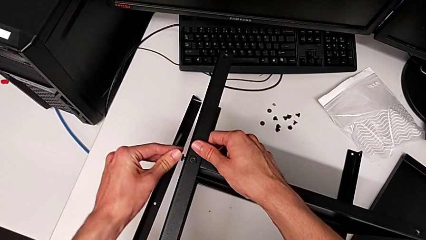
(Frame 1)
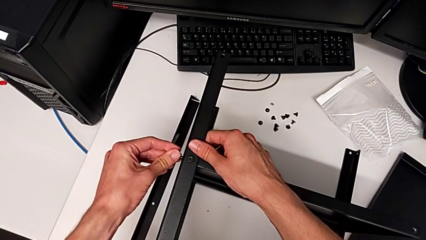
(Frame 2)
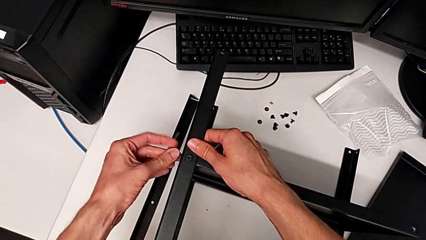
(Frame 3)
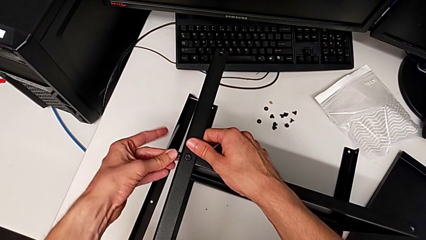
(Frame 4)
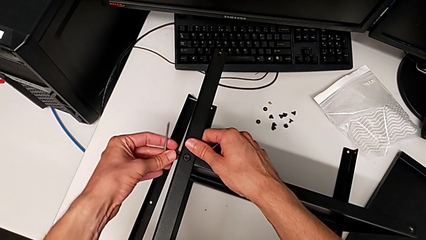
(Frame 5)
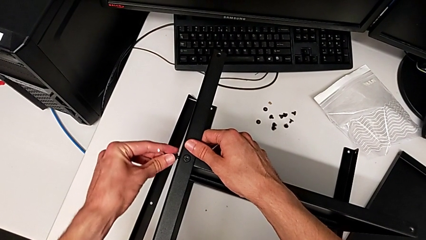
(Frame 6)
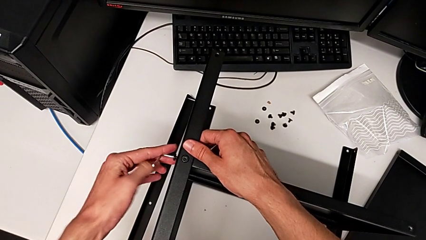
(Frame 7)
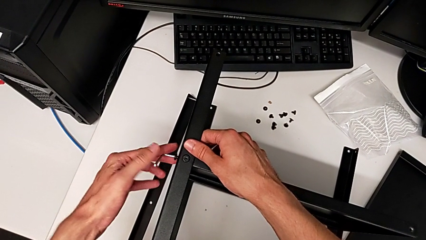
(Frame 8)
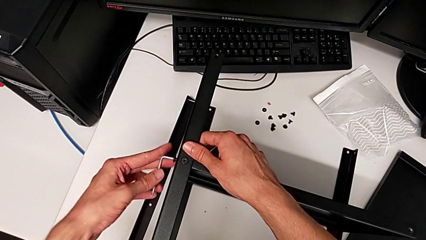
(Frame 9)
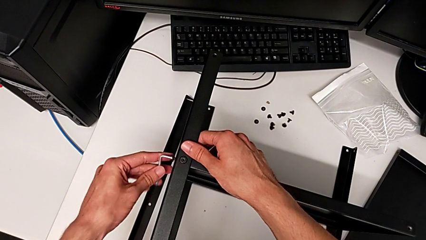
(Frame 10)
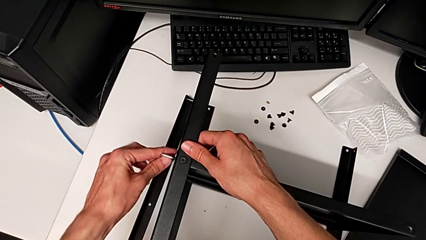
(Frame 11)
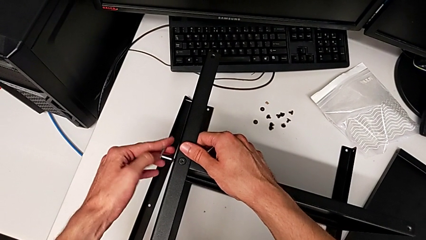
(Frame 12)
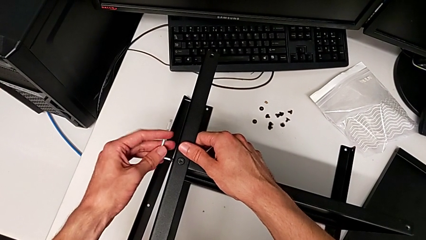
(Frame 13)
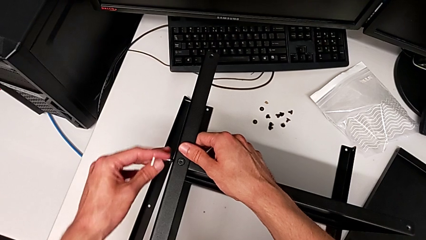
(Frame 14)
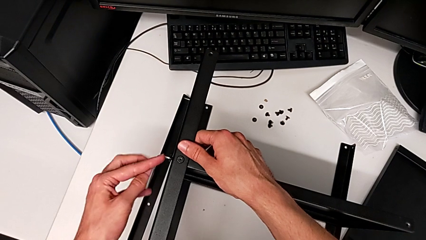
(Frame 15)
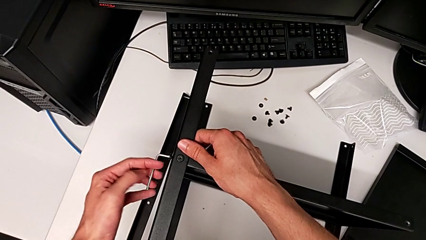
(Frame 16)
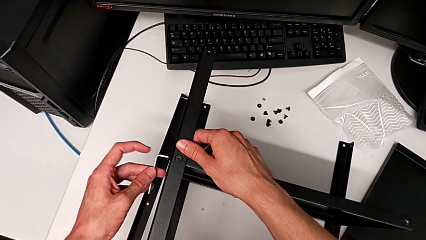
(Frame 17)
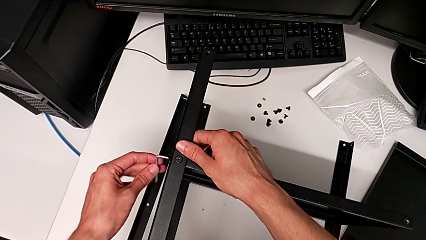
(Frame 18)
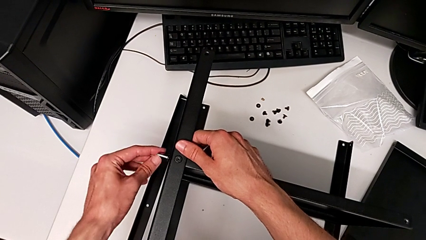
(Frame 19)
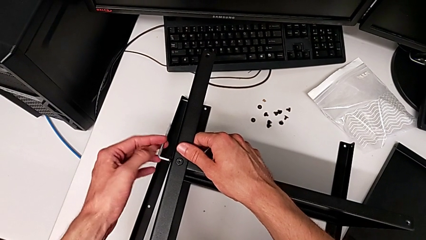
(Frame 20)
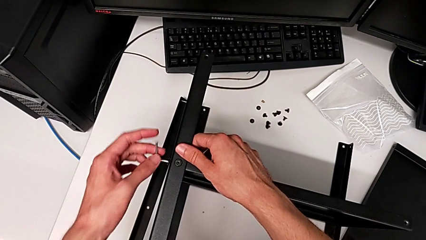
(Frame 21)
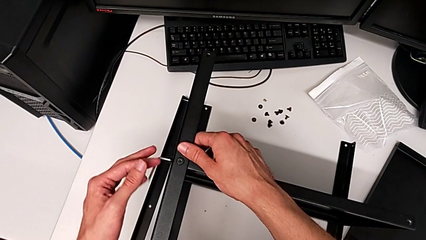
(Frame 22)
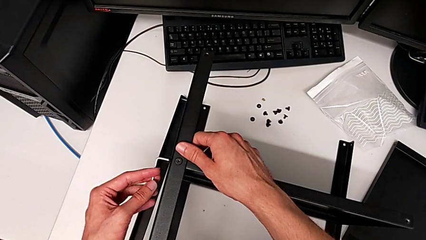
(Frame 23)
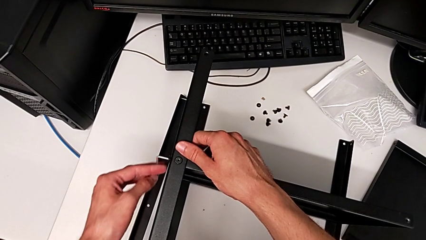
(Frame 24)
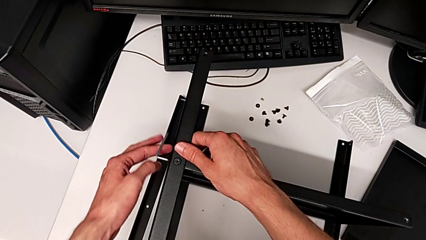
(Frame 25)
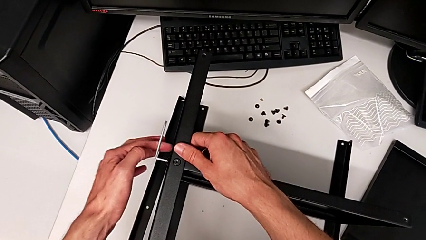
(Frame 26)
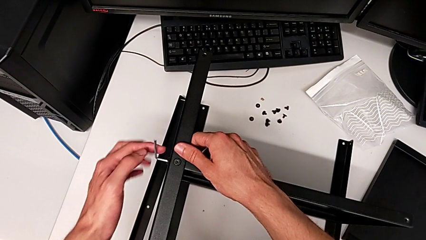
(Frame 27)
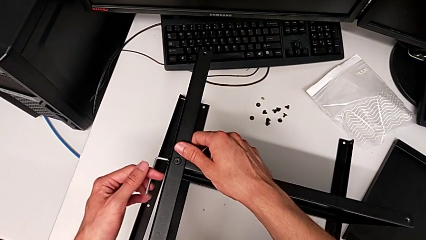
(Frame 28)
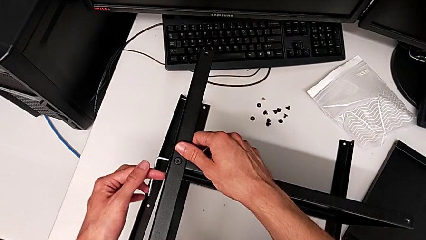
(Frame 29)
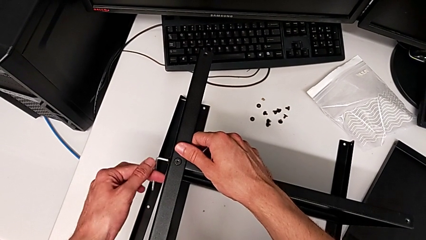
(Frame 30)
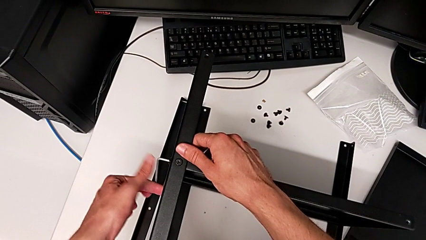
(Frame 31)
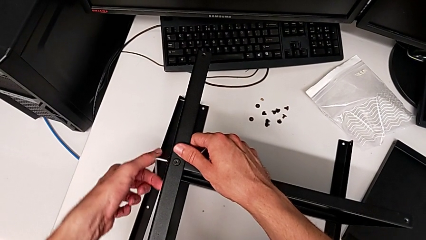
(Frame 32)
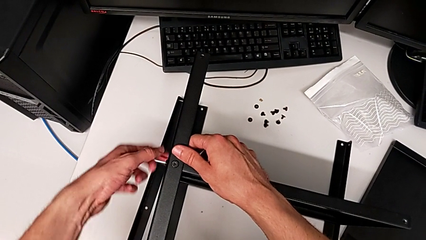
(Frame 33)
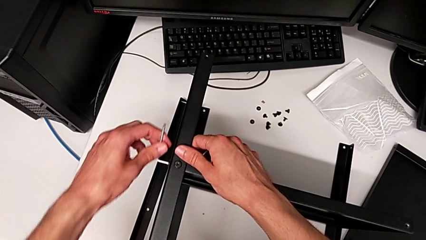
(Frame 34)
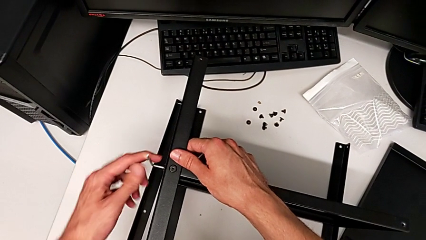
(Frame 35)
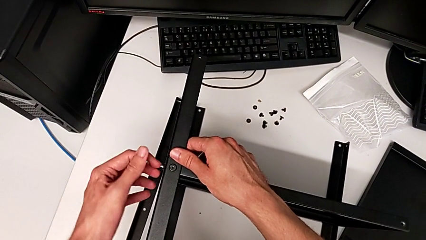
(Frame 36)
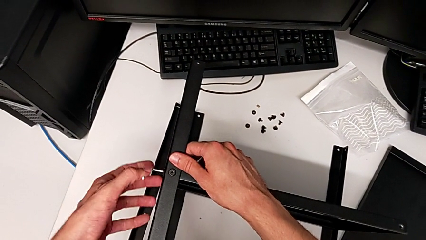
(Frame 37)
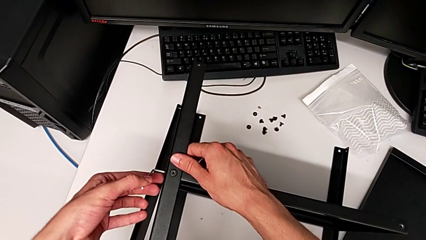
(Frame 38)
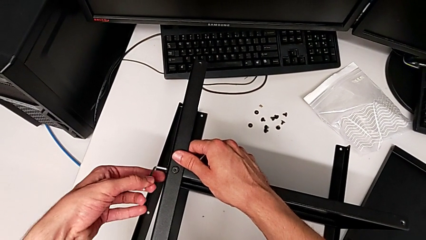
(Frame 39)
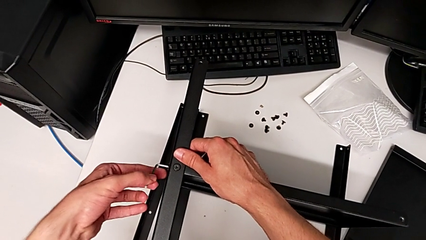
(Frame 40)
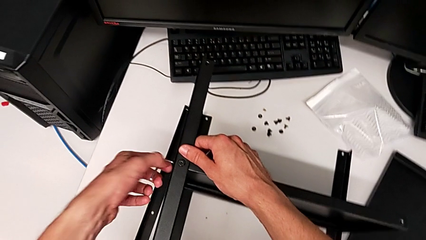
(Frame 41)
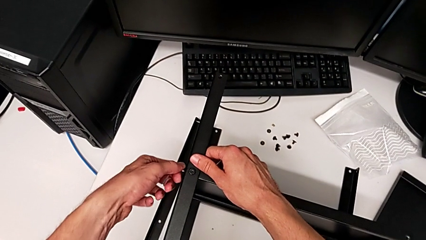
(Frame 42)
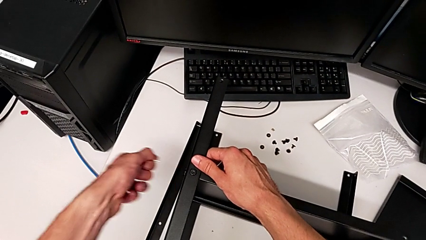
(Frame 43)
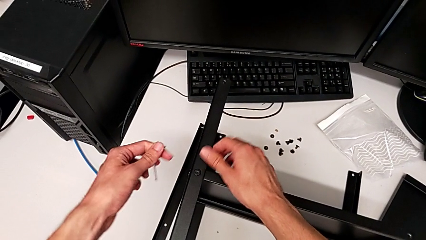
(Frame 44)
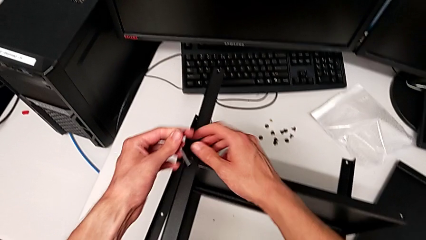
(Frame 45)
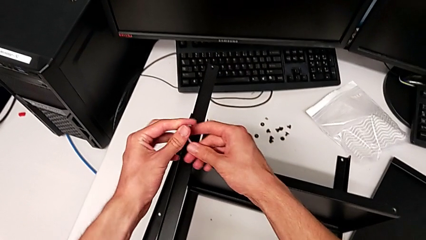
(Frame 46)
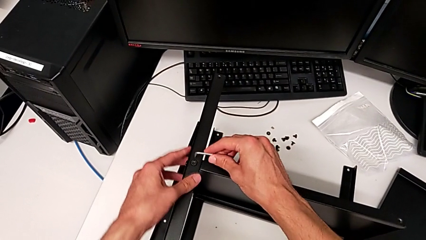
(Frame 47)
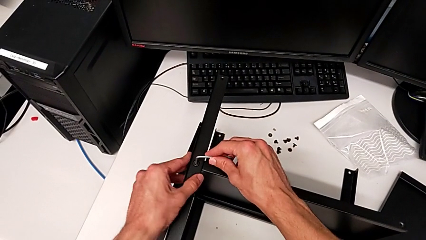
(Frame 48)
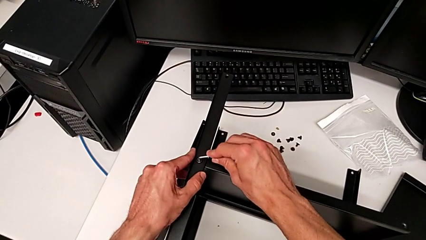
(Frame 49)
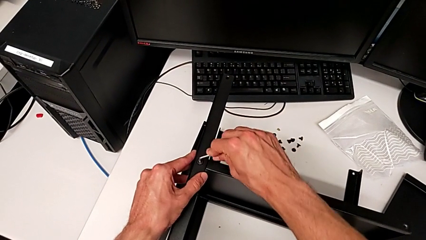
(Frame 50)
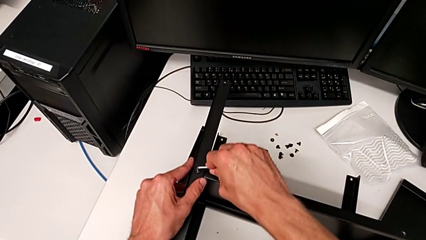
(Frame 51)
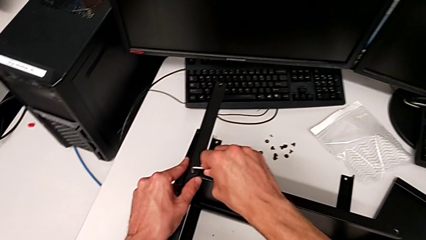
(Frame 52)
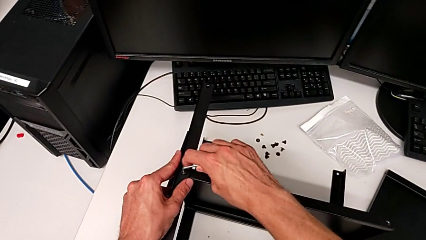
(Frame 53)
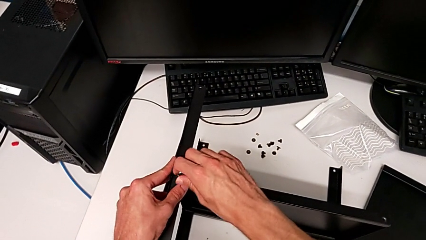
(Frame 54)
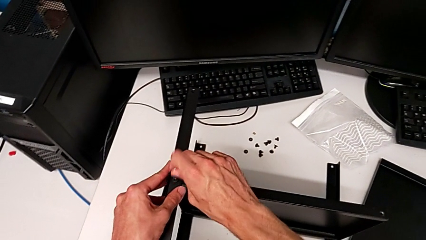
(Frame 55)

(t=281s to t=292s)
The camera wearer is assembling the third leg. They keep screwing the hex socket head, withdraw the Allen wrench and insert it.

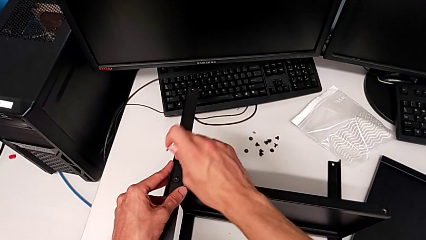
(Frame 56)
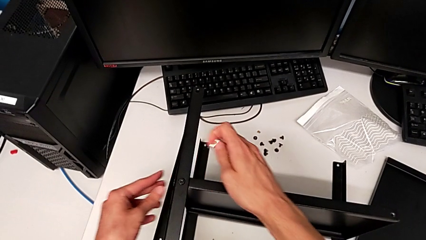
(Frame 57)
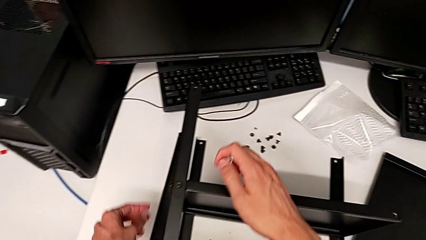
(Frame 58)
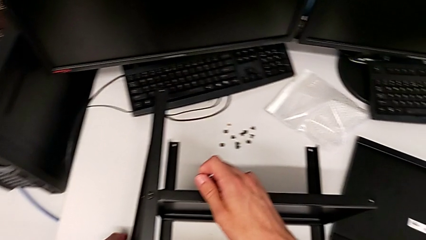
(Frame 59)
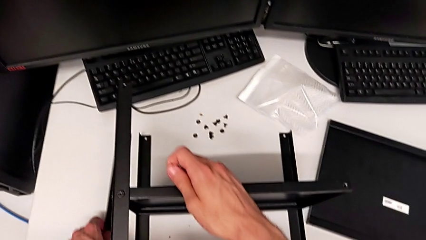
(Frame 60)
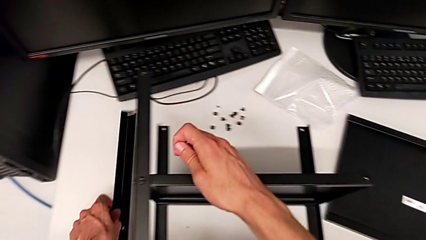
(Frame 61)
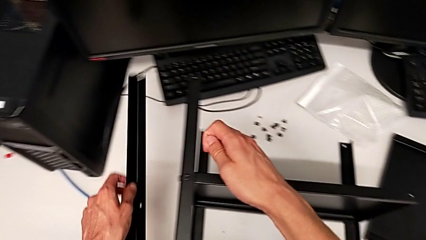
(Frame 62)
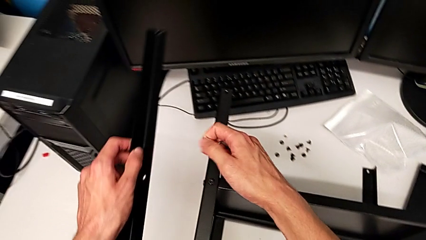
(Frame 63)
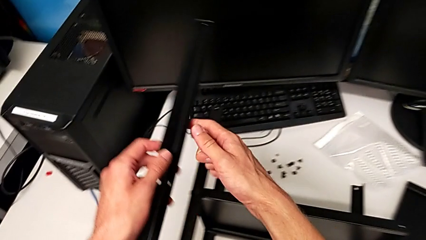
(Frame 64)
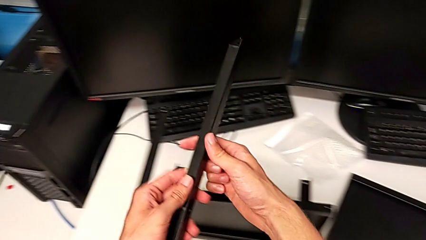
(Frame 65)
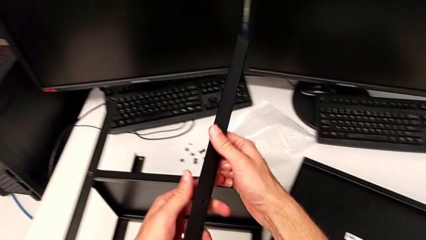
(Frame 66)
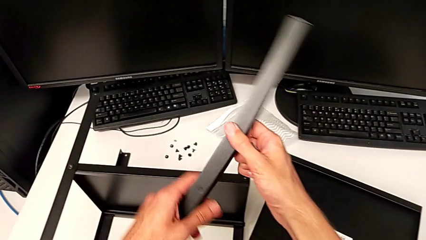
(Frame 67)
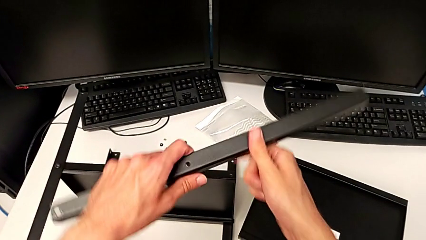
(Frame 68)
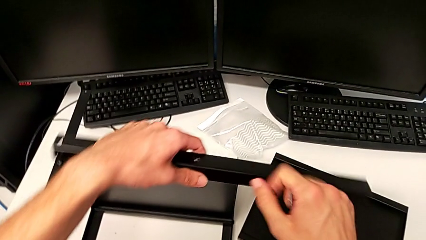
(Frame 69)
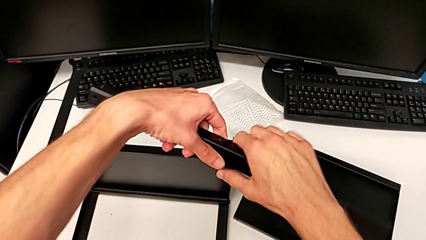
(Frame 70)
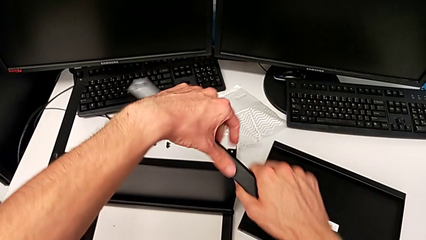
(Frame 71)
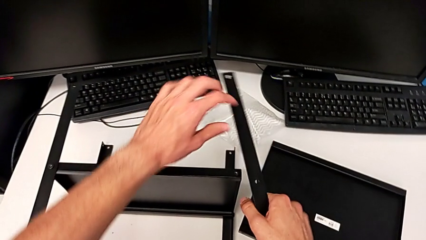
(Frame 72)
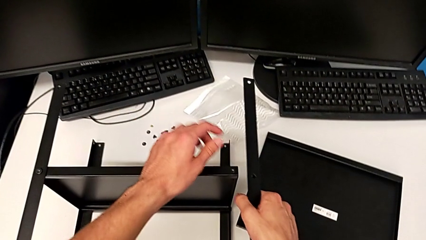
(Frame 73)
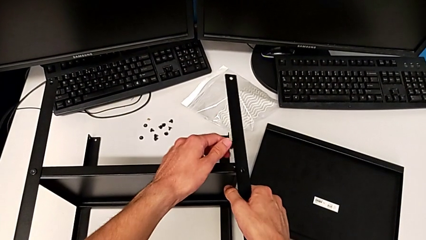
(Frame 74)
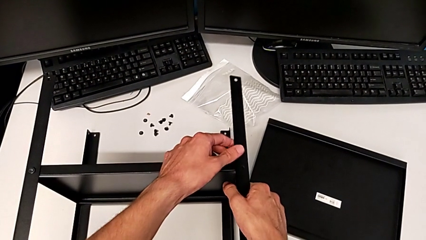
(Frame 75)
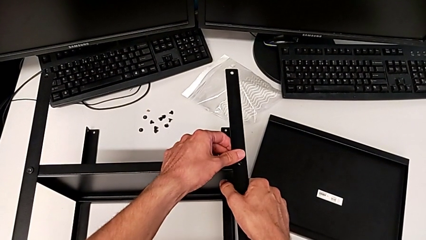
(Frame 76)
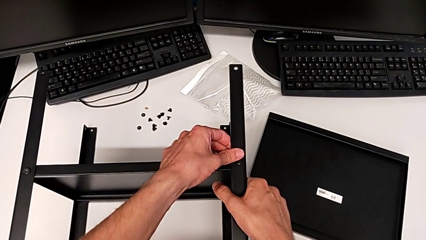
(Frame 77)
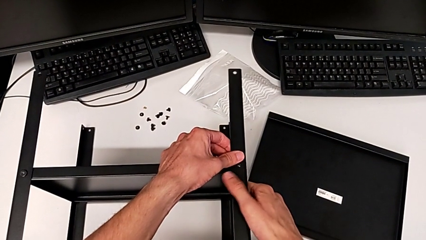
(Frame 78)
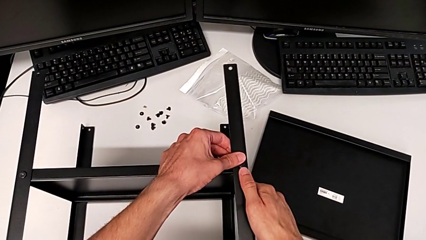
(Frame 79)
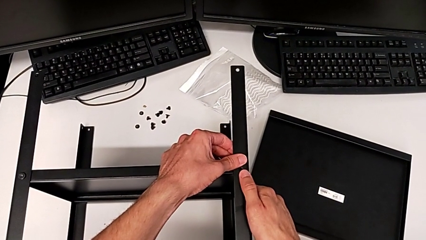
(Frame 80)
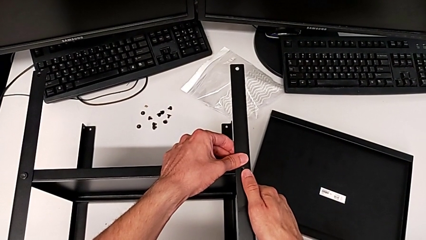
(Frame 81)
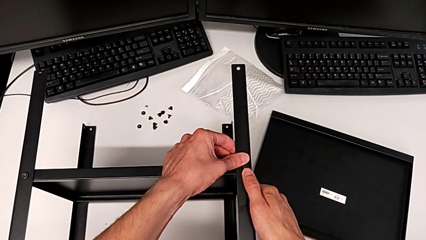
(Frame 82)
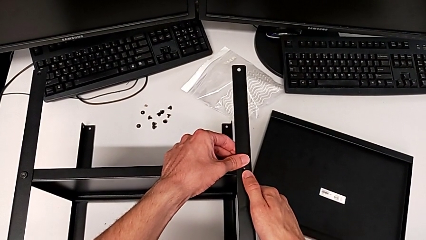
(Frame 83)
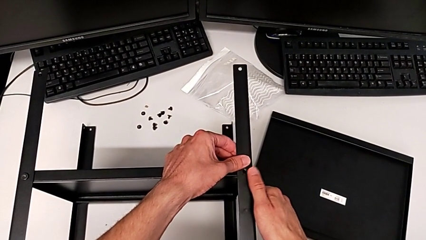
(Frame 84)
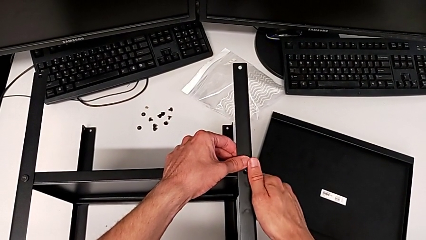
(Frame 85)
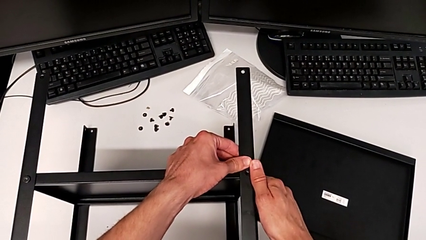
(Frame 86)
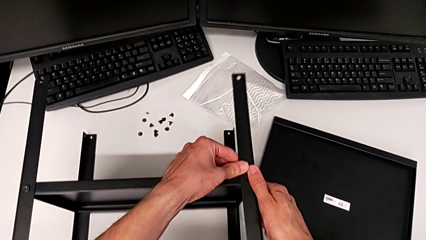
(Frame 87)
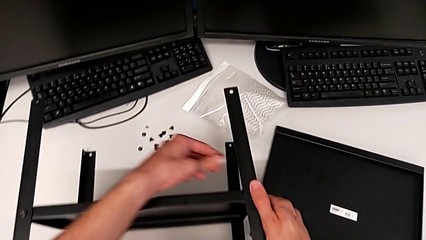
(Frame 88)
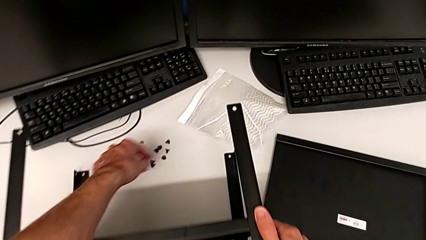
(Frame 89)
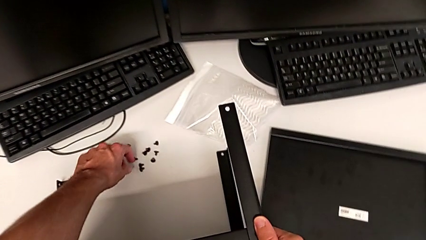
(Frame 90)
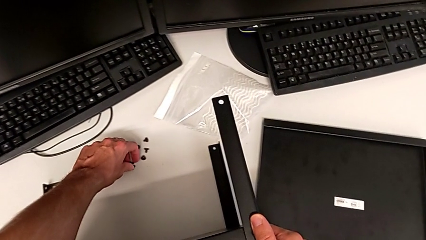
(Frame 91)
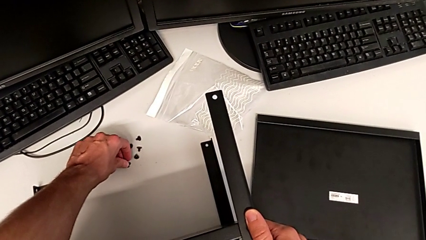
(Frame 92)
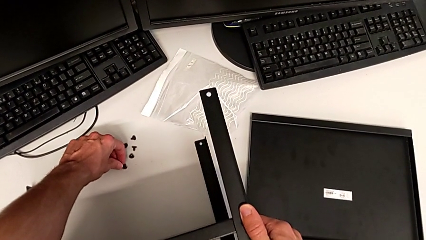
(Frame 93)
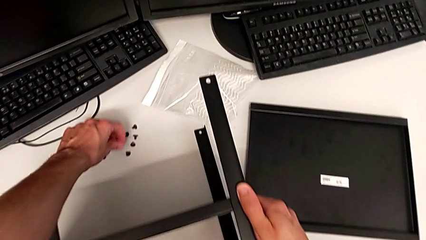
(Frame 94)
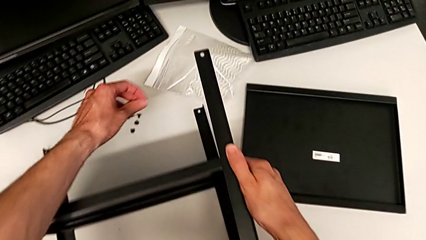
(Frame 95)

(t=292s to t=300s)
The camera wearer is assembling the fourth leg. They withdraw the Allen wrench, lift the leg, rotate it, align it and grab the hex socket head.
